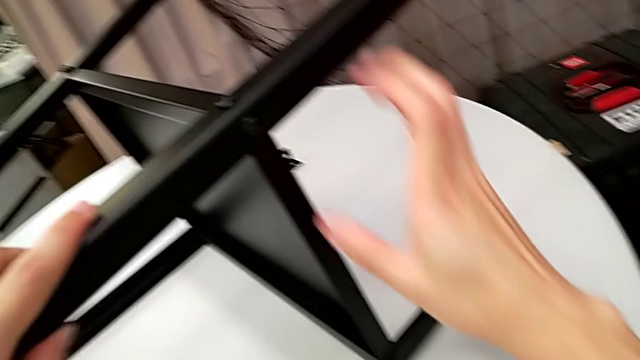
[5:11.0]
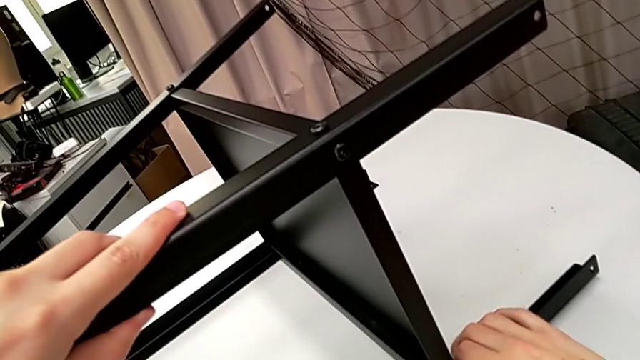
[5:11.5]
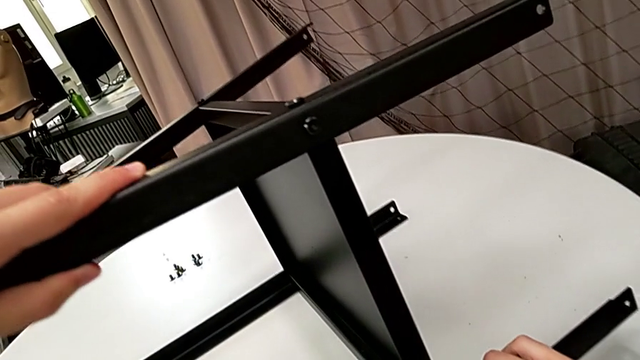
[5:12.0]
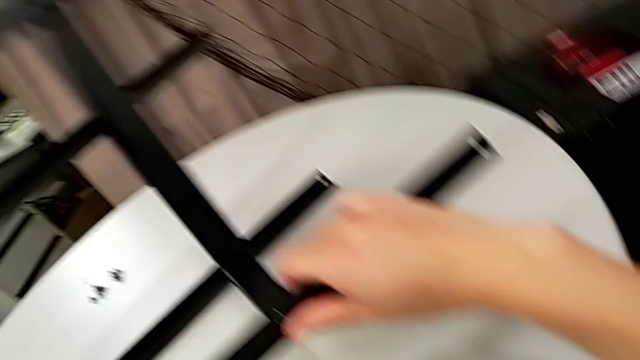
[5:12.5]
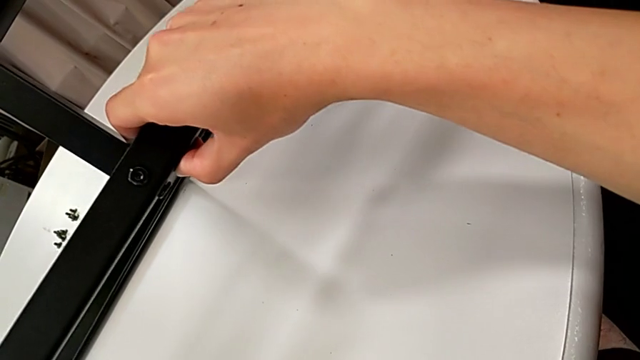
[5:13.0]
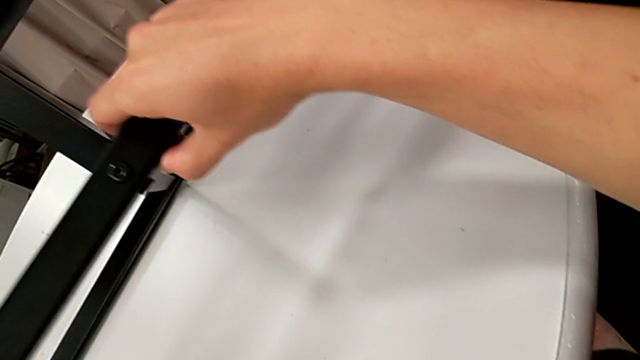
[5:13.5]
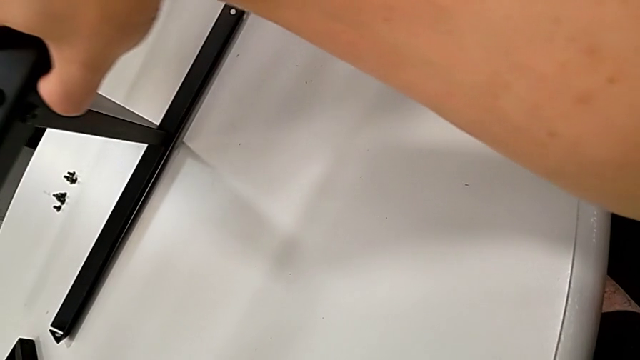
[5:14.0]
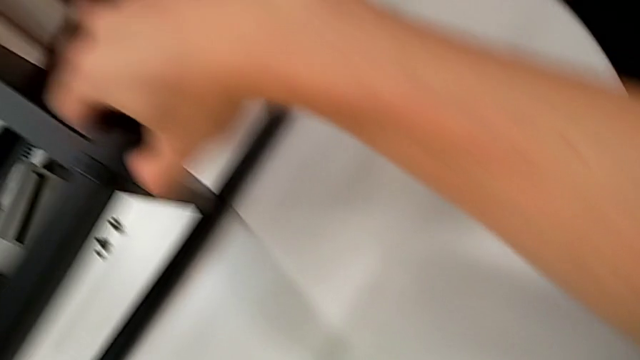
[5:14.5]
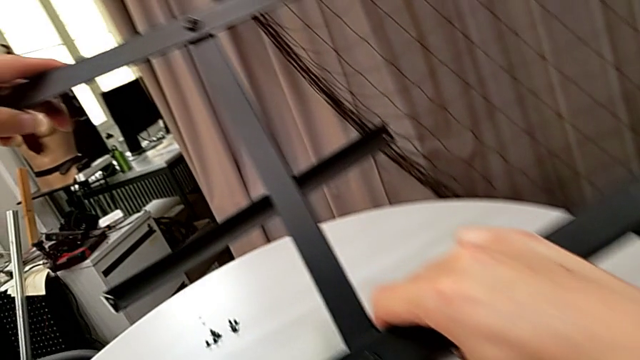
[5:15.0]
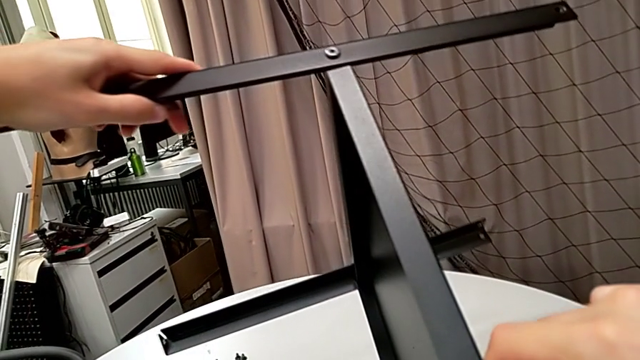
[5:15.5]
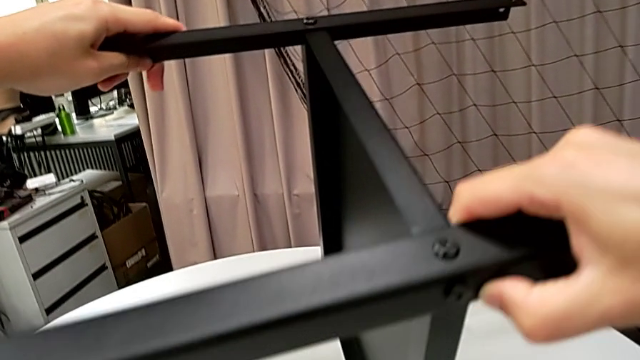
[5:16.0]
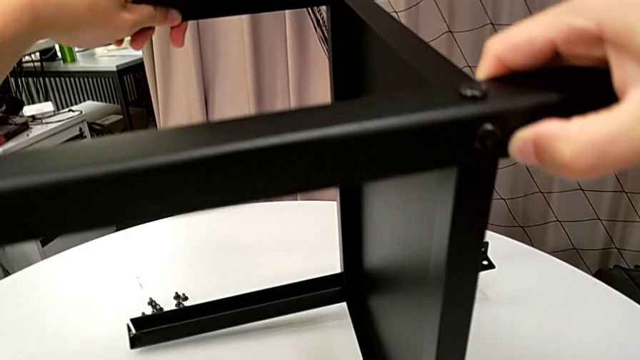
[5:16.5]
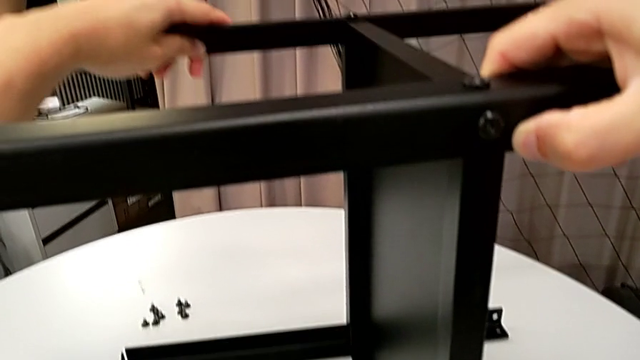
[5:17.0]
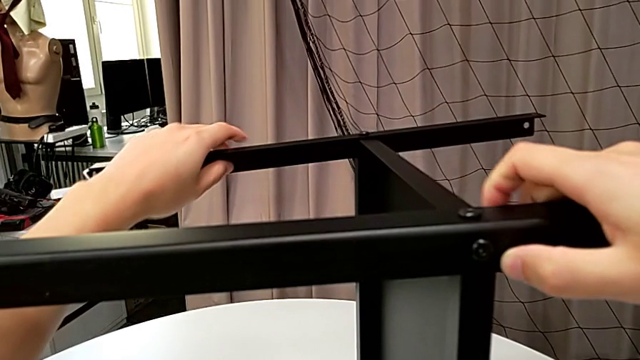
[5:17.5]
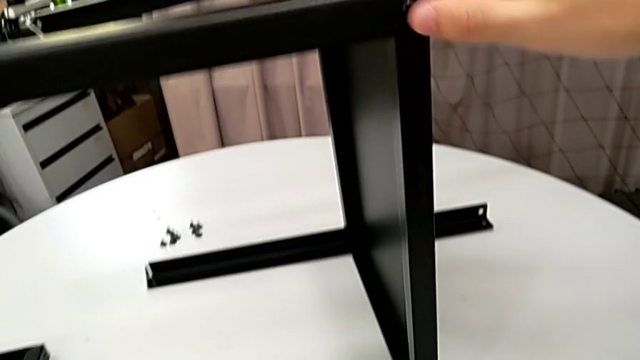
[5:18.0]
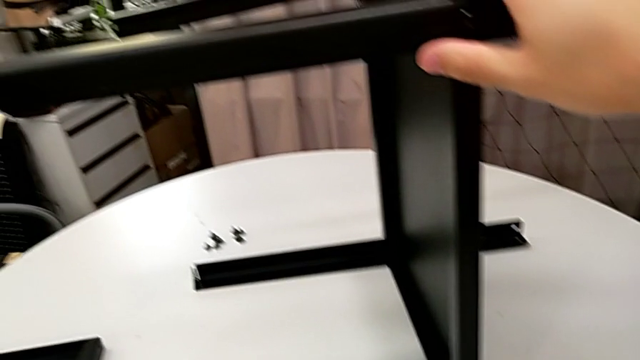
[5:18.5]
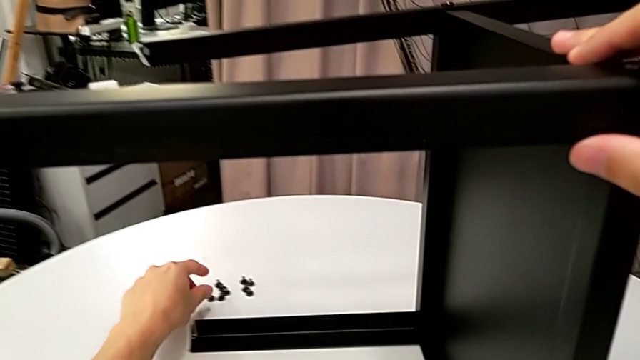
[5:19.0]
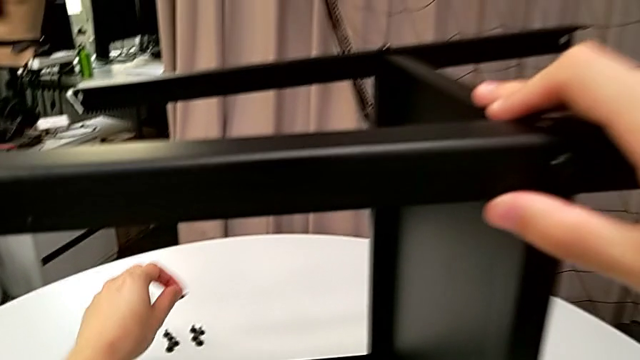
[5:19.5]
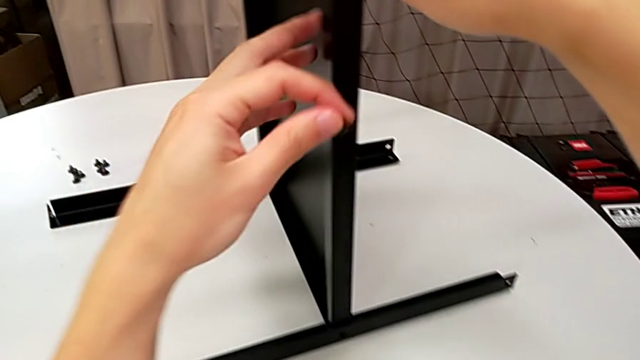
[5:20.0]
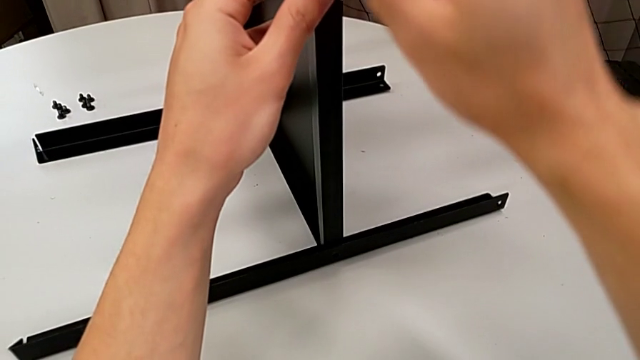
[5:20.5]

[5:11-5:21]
The camera wearer is finishing screwing the remaining four screws for the bottom tray. They rotate the nightstand and grab the hex socket head twice.

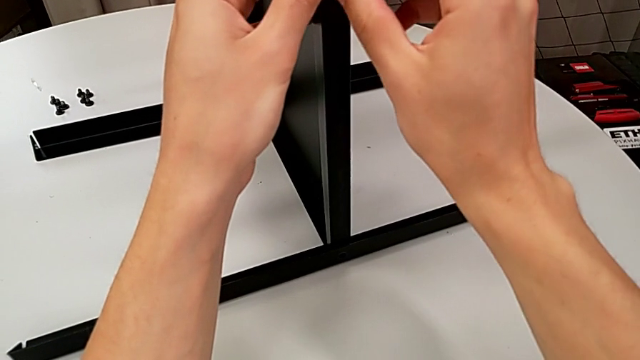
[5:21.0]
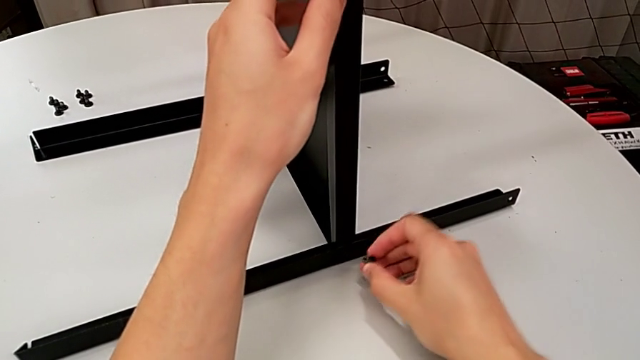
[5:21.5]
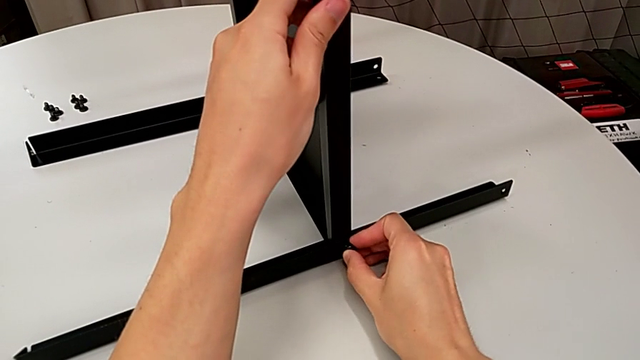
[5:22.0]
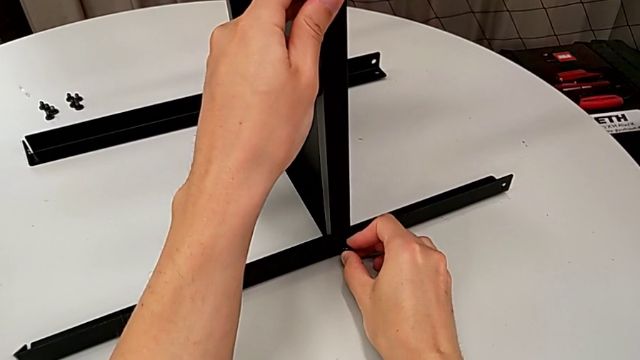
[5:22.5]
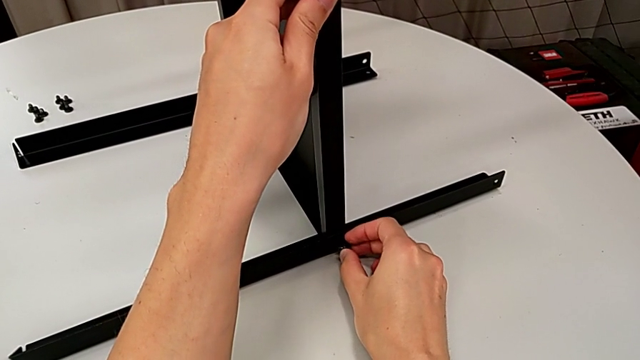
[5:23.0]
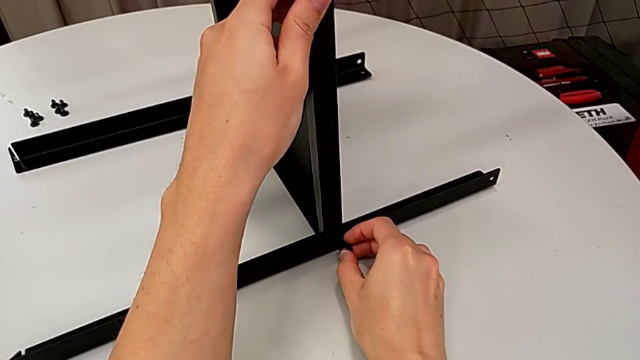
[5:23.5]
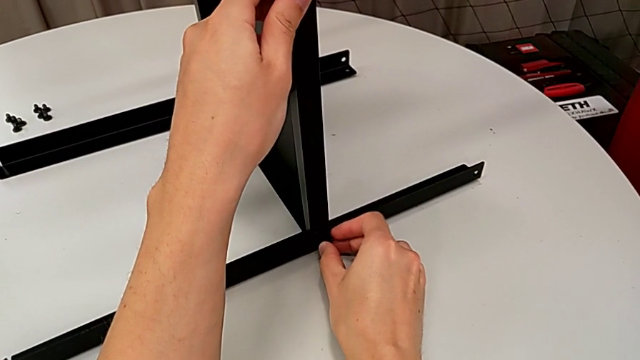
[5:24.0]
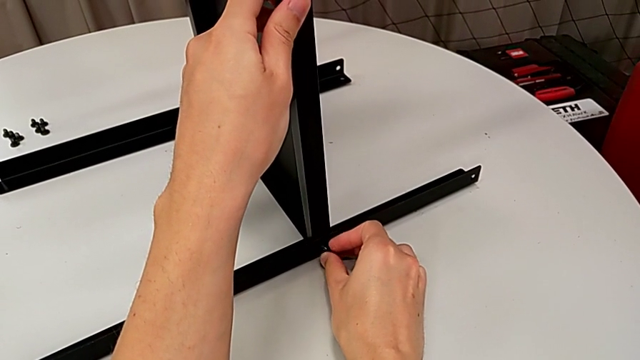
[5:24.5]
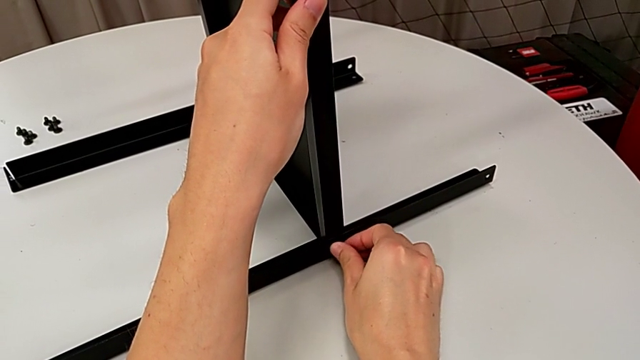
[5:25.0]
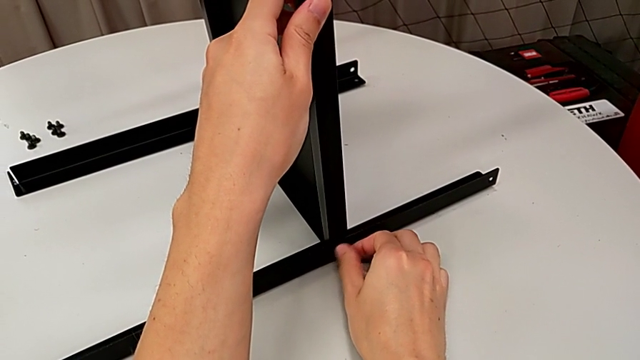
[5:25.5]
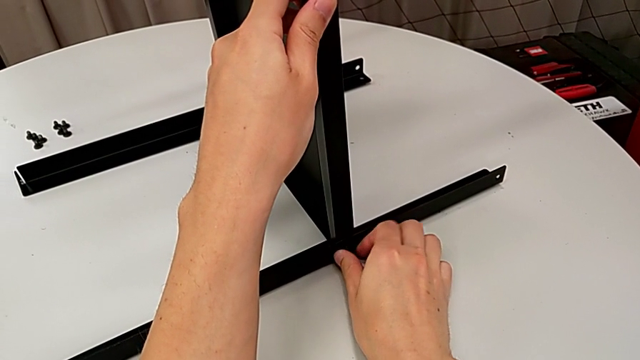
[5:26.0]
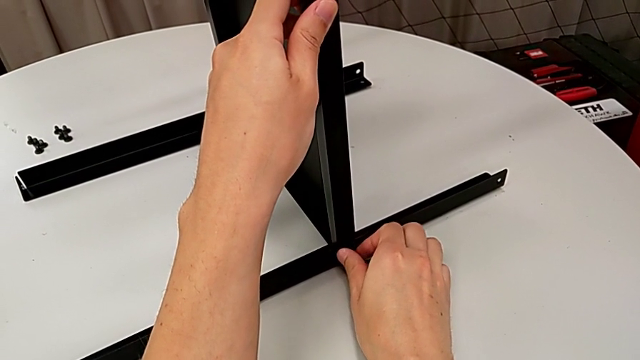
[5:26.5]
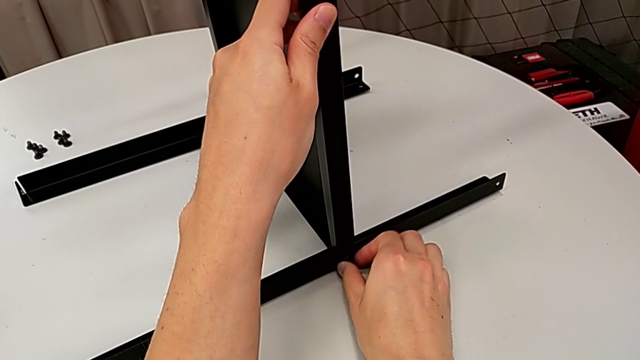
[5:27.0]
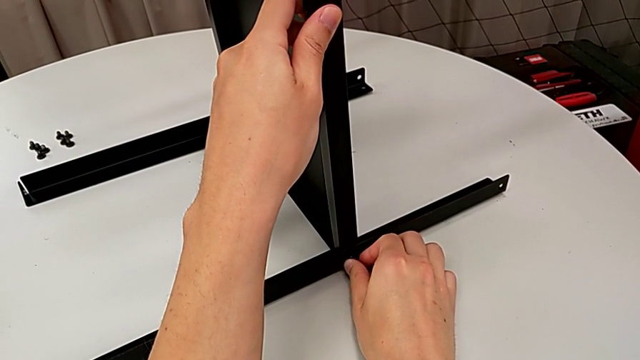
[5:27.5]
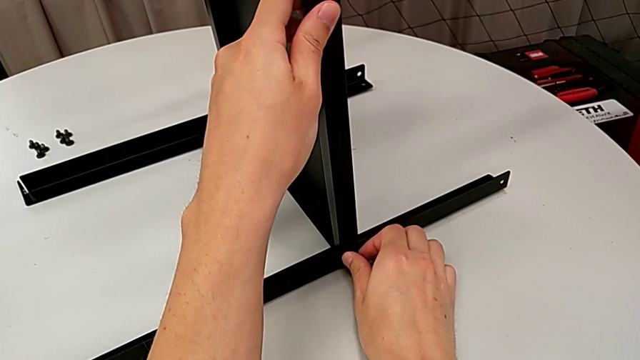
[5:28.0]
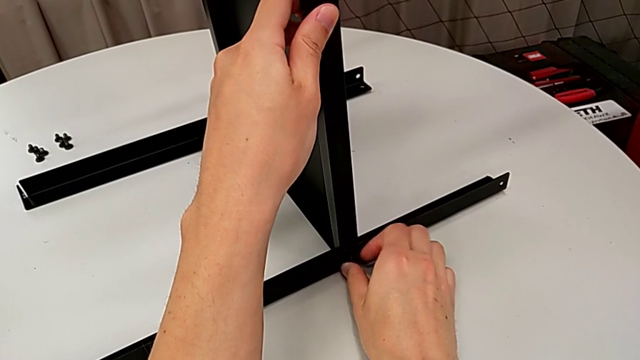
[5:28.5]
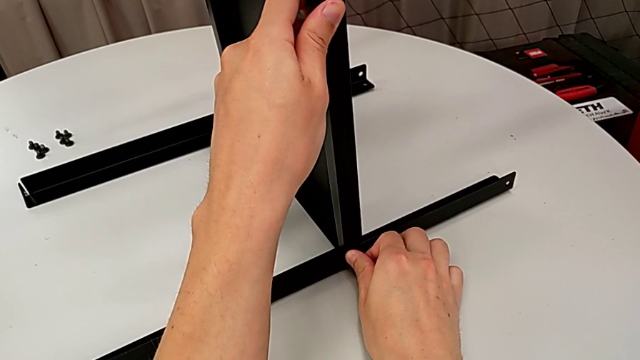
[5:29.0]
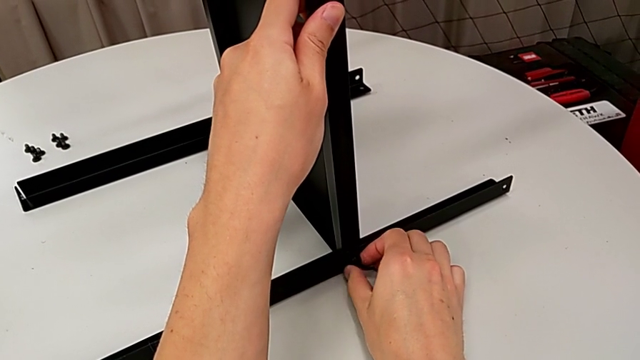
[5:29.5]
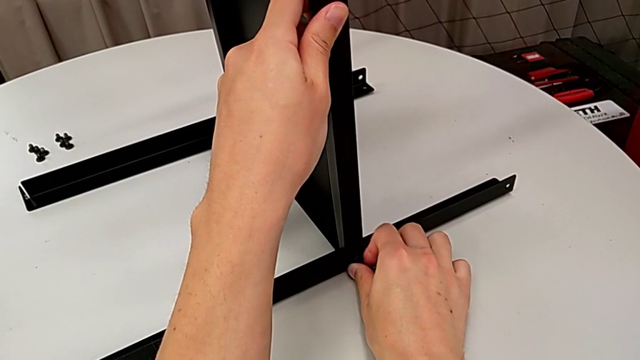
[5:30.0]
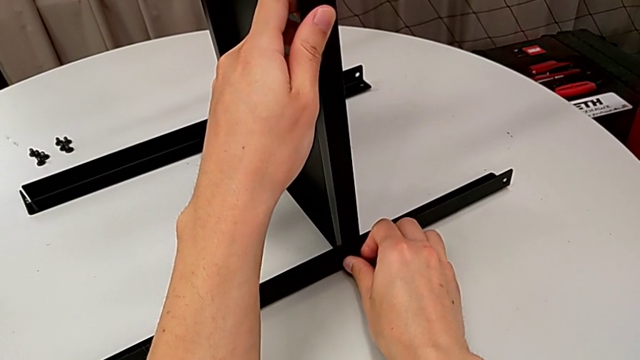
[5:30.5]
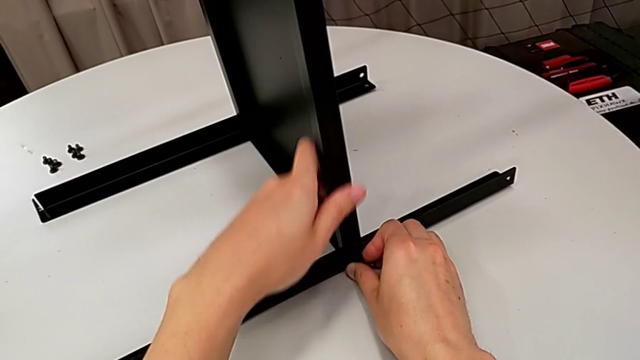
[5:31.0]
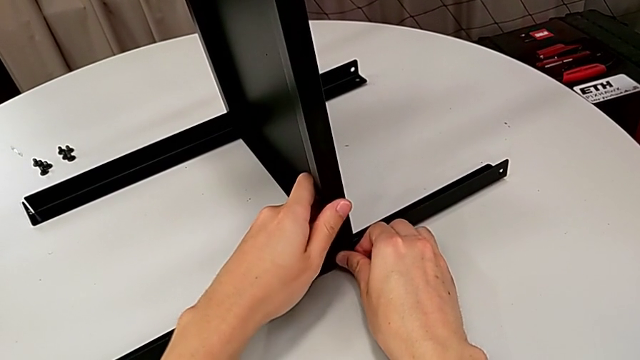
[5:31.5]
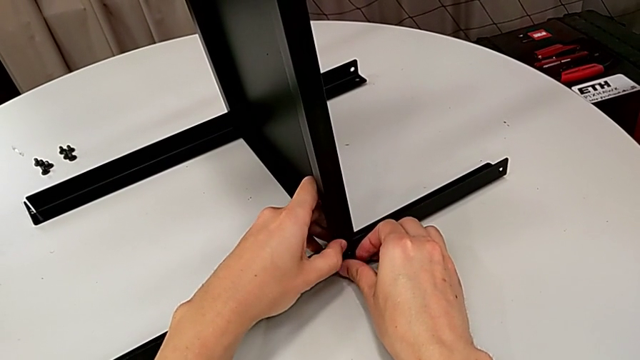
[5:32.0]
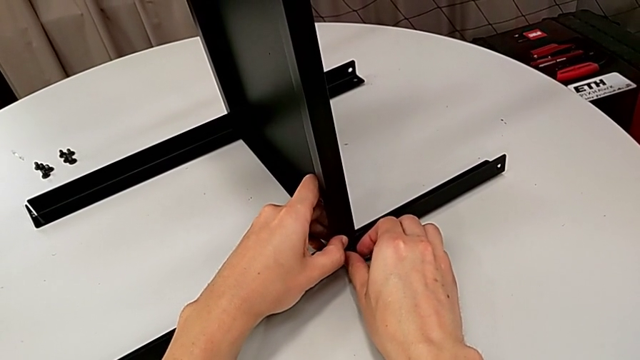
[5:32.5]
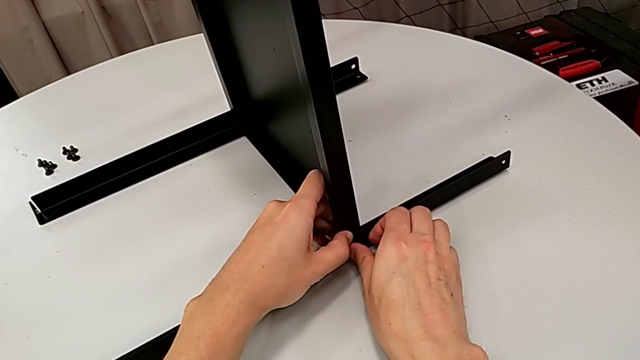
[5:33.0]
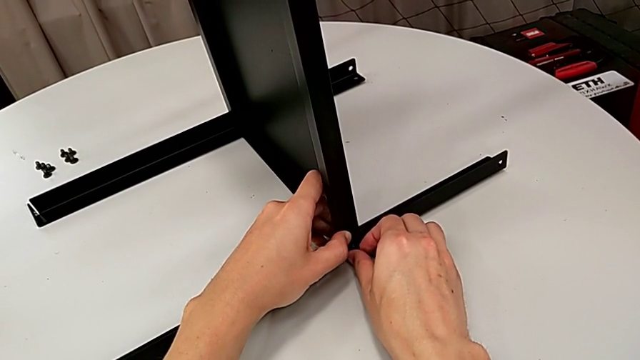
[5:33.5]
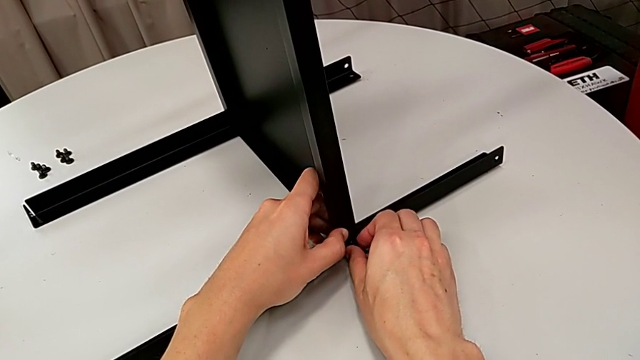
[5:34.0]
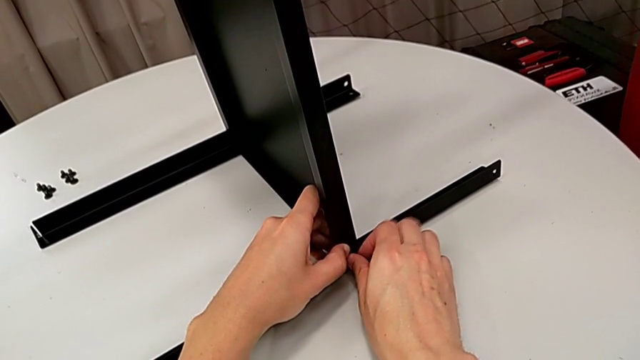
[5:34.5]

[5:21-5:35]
The camera wearer is finishing screwing the remaining four screws for the bottom tray. They insert the hex socket head and begin to screw it.
